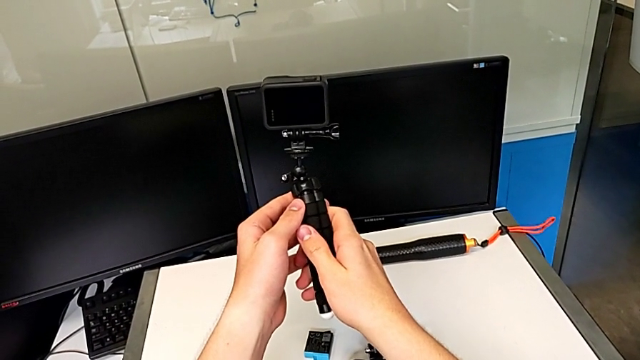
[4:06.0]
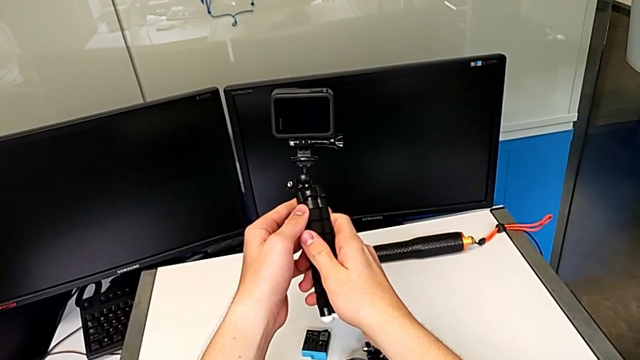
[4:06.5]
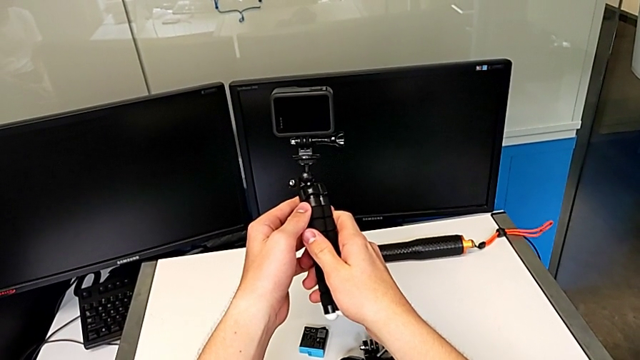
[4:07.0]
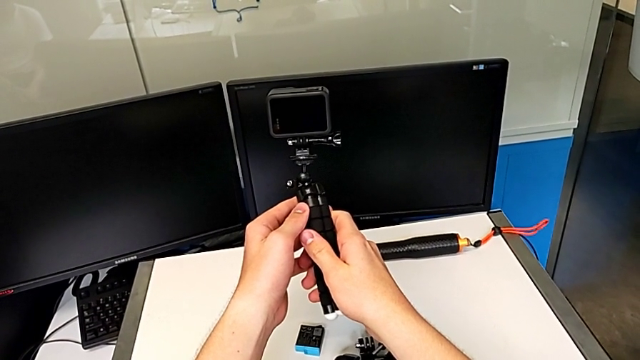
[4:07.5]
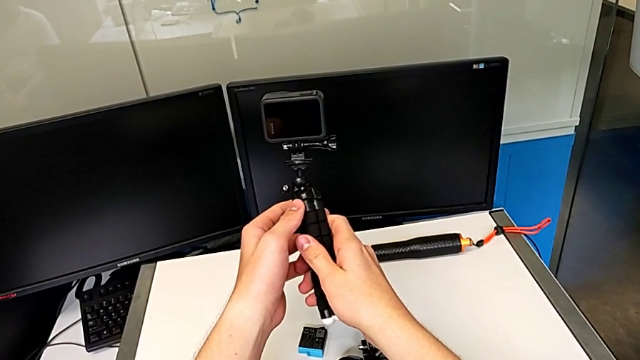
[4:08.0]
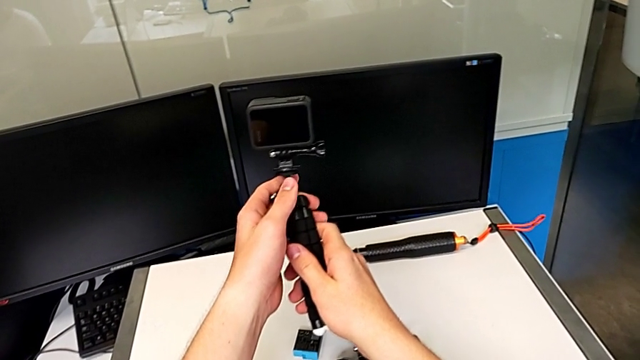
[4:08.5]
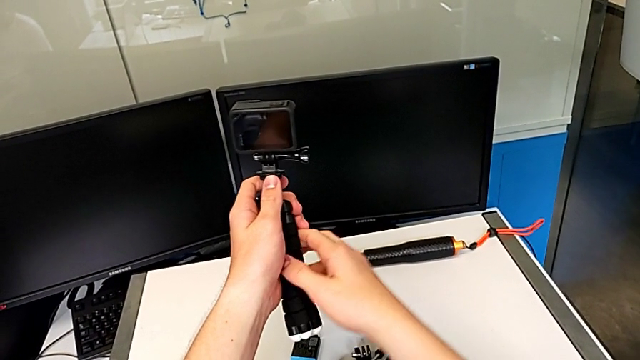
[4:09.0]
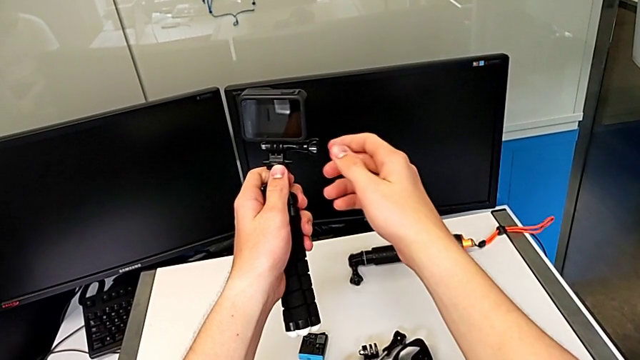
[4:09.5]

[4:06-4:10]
The camera wearer is changing the strap on the tripod. They hold the black tripod.

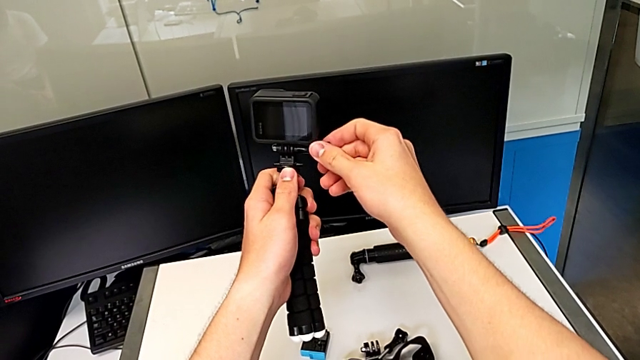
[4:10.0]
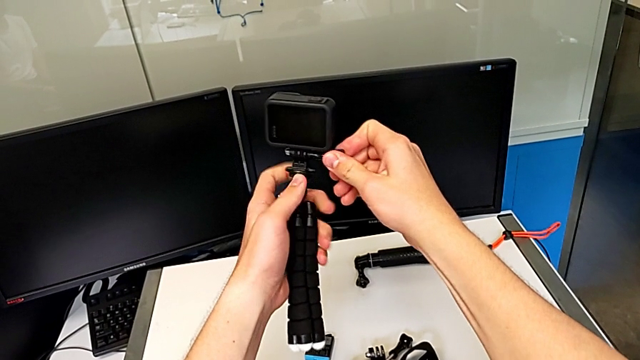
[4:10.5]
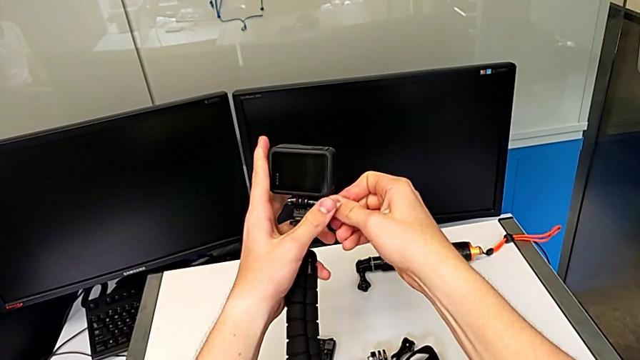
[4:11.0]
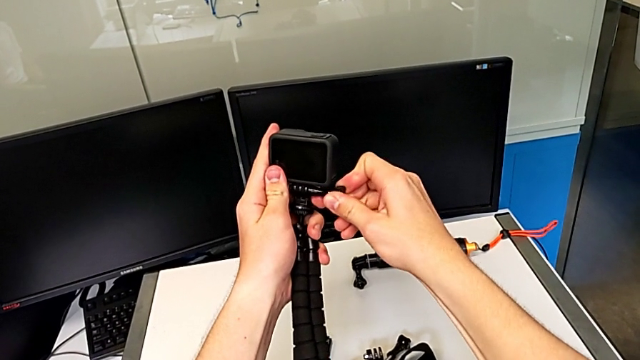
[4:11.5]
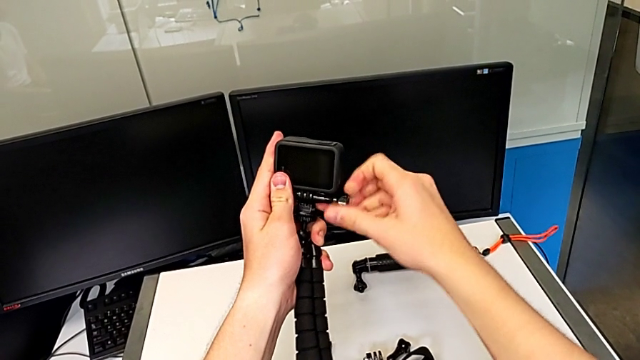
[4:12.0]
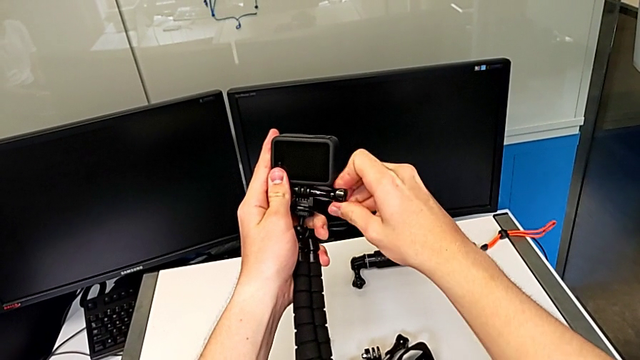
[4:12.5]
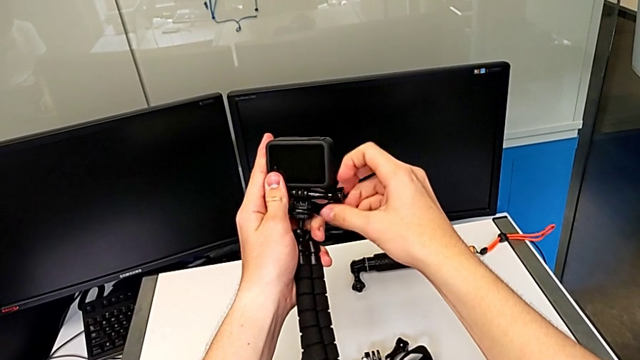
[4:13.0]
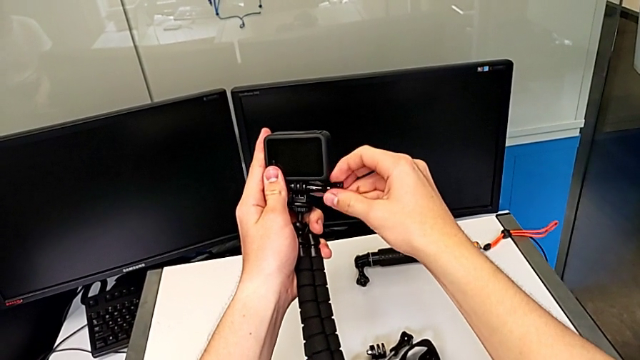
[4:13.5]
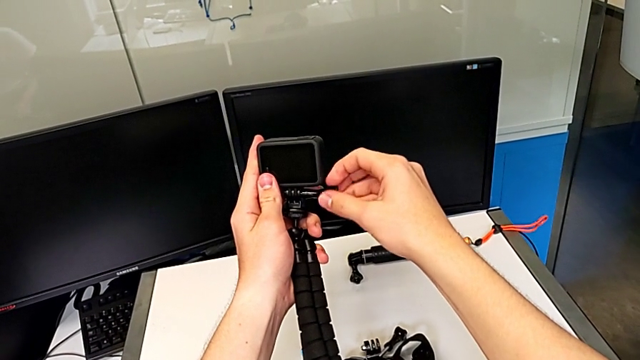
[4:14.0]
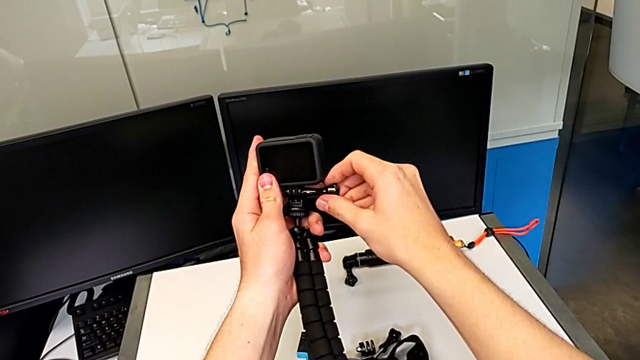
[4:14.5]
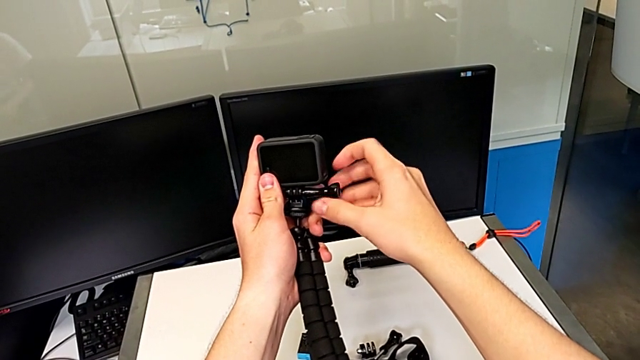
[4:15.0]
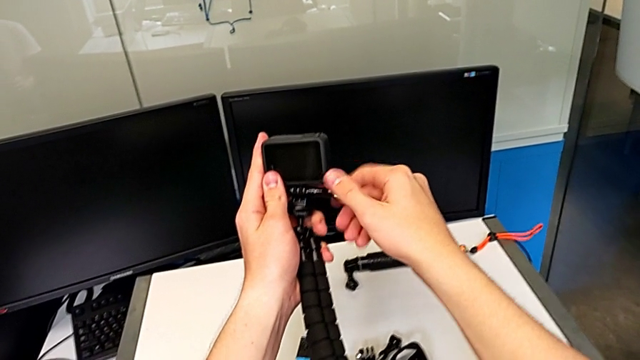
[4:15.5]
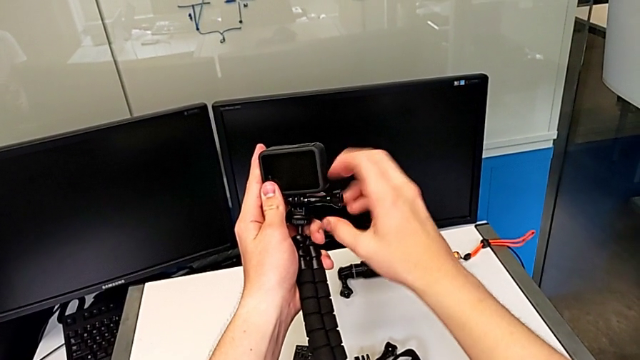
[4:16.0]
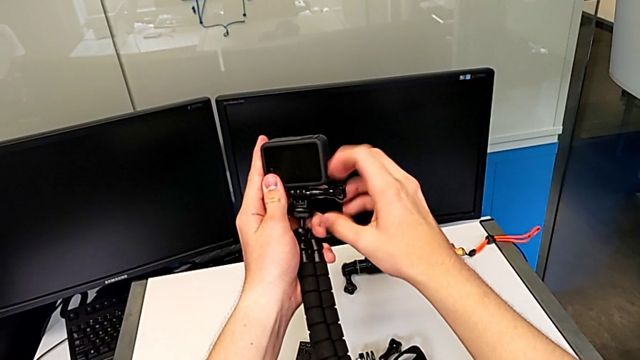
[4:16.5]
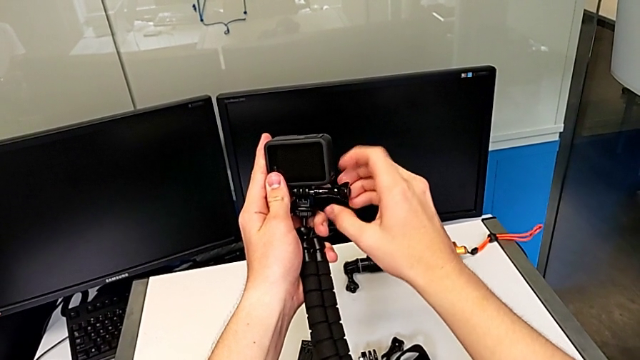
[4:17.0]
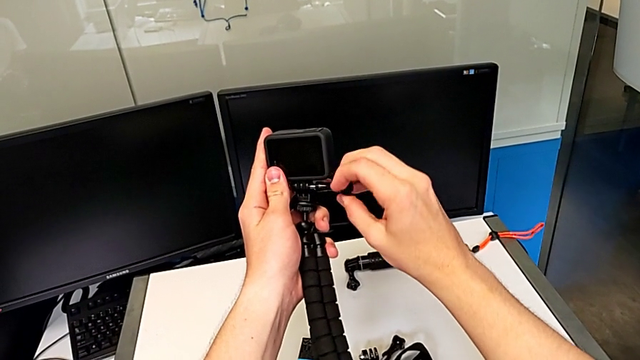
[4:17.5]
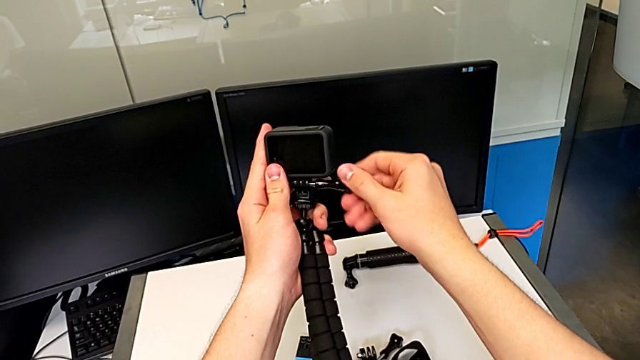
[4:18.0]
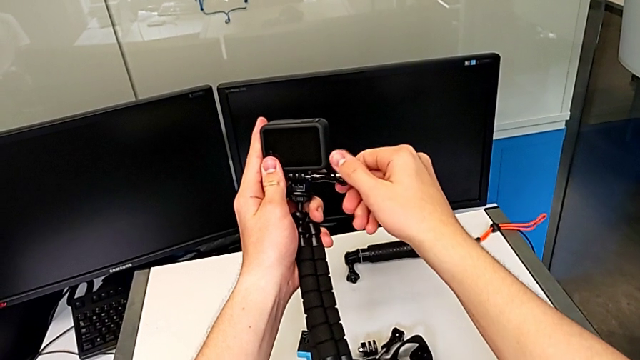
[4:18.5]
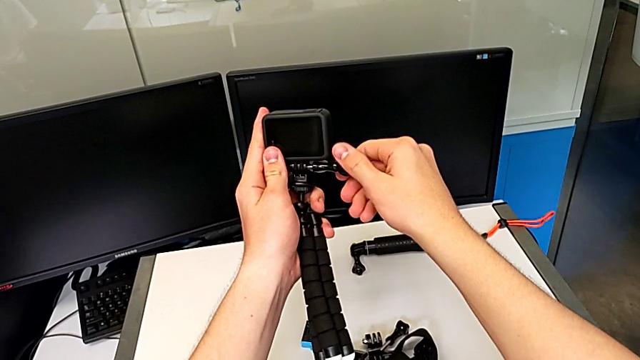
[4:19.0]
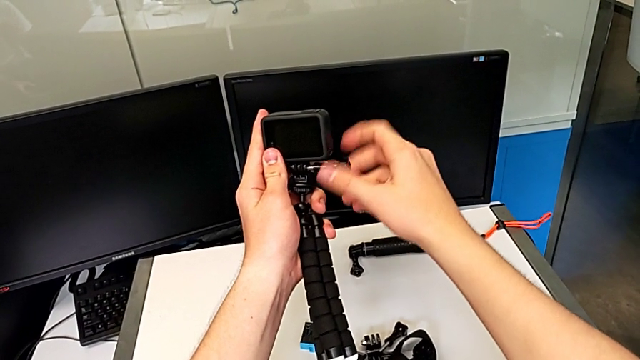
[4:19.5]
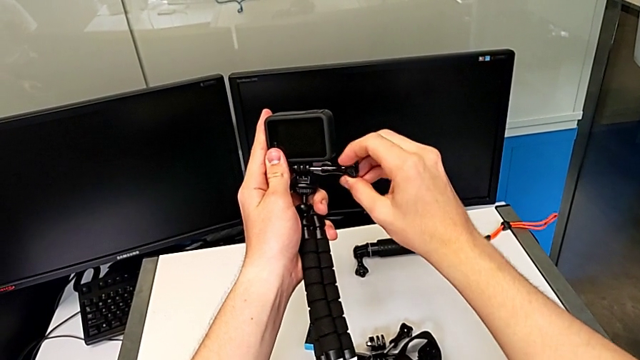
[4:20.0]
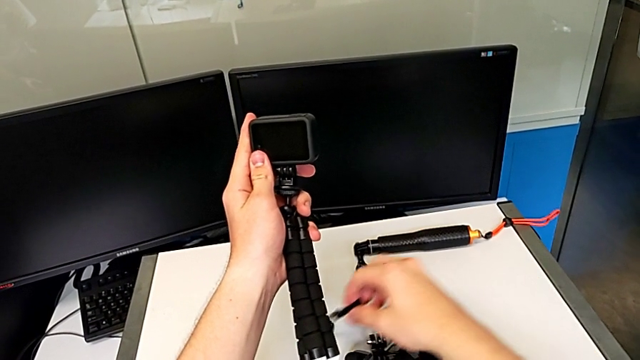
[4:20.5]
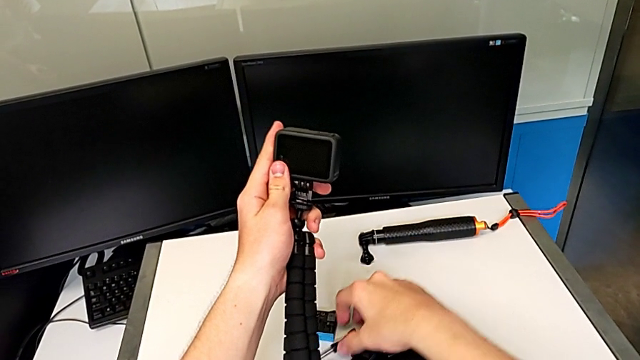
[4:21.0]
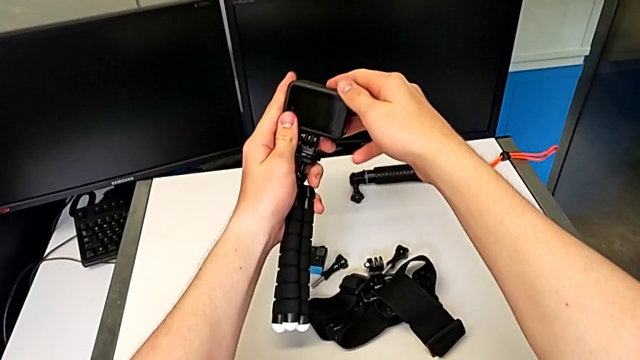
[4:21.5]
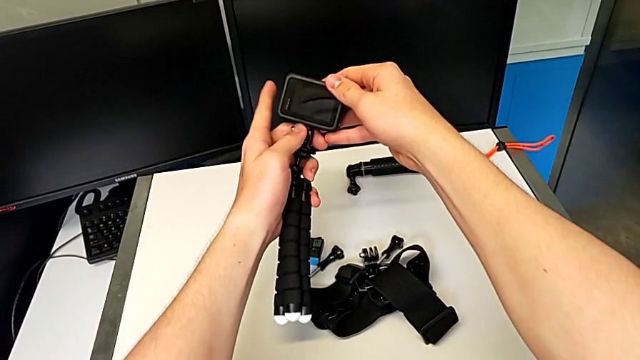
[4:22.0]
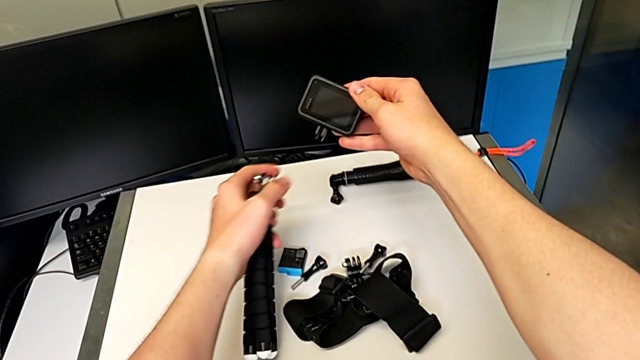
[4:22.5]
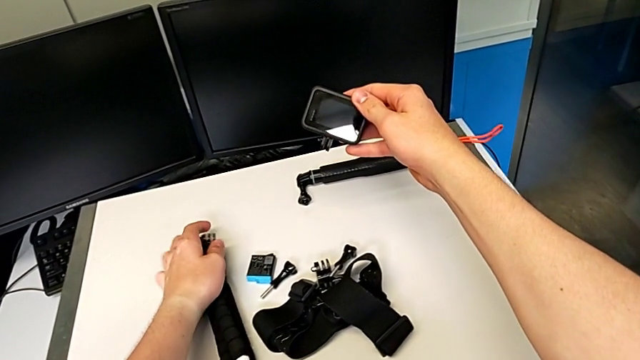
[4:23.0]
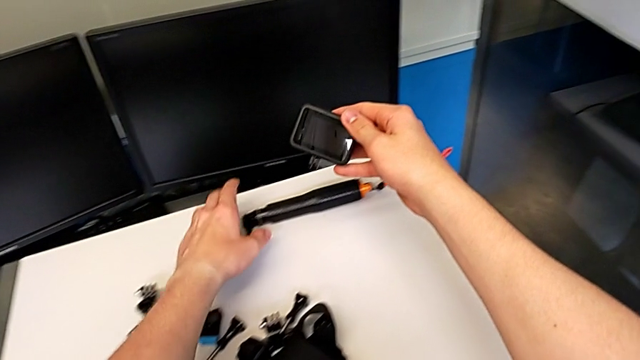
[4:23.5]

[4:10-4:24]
The camera wearer removes the tripod from the GoPro. They unscrew the black tripod and withdraw it.

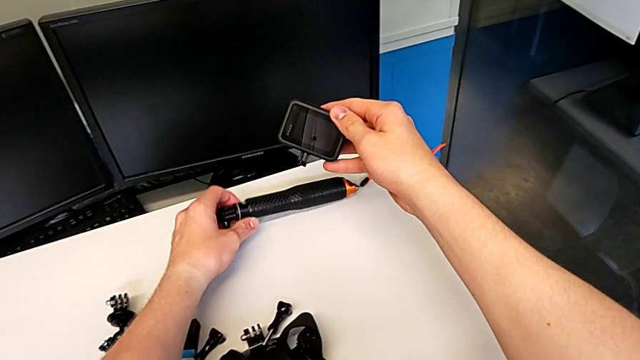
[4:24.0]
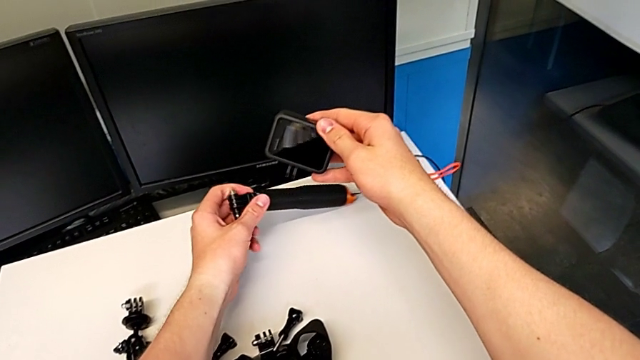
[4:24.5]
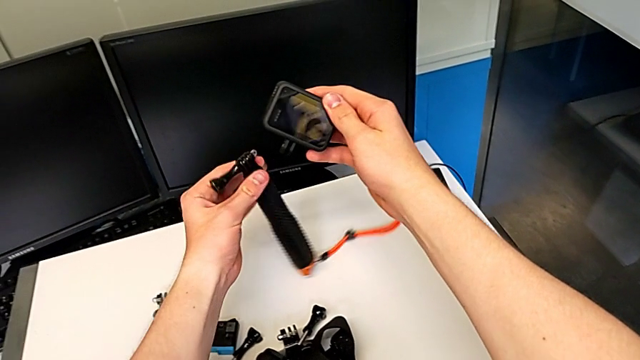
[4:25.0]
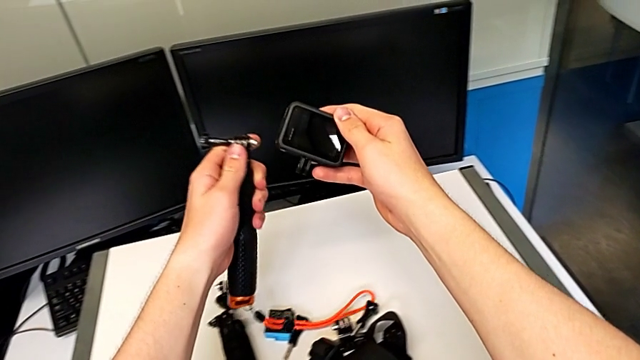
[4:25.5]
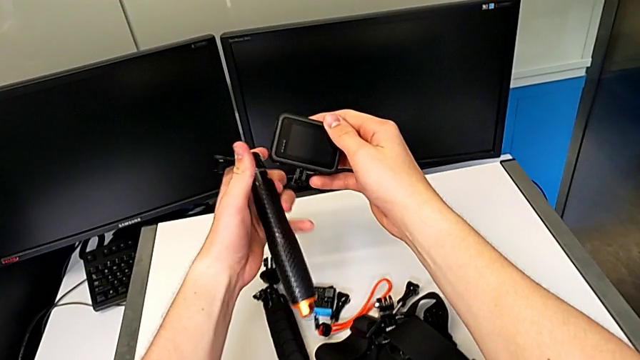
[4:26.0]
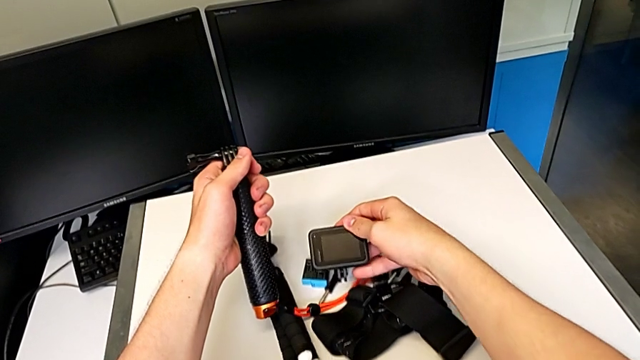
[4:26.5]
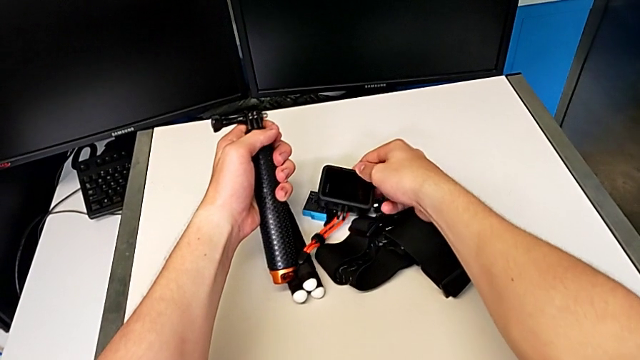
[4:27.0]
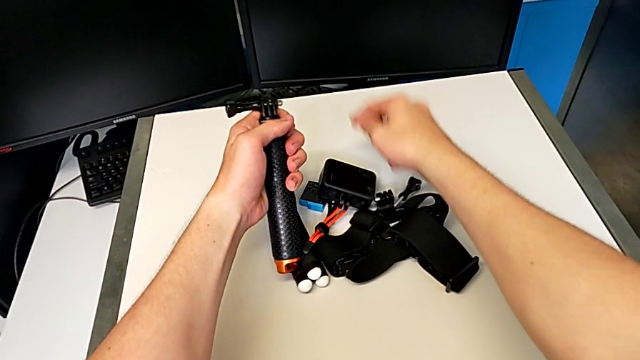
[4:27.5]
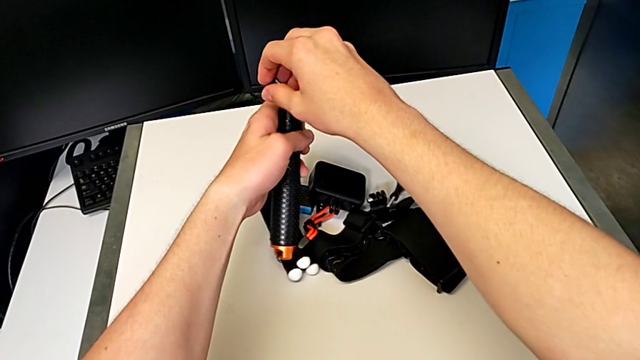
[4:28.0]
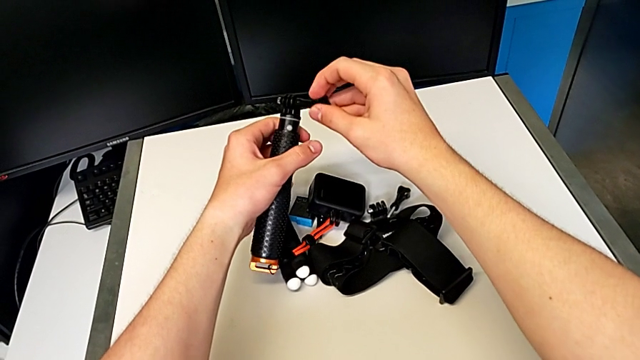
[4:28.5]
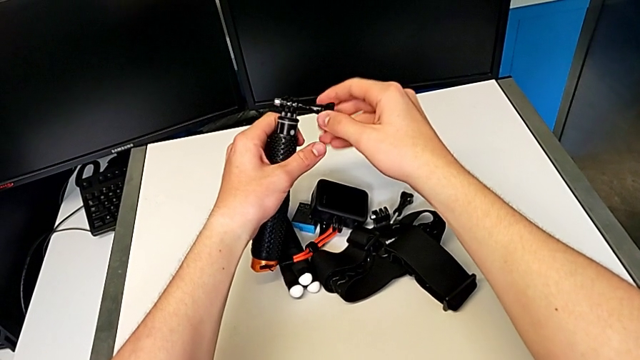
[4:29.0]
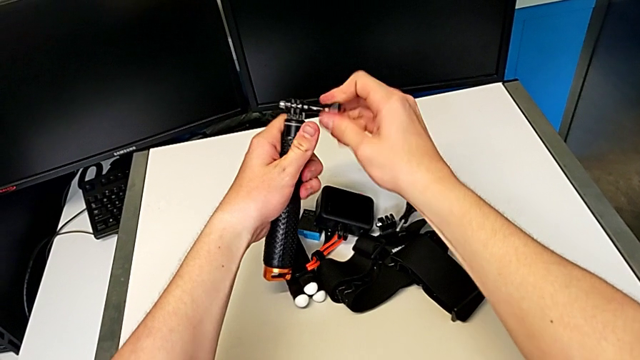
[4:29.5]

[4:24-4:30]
The camera wearer is changing the tripod handheld grip. They grab the black handheld grip and begin to unscrew it.
